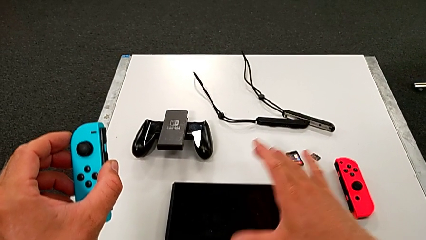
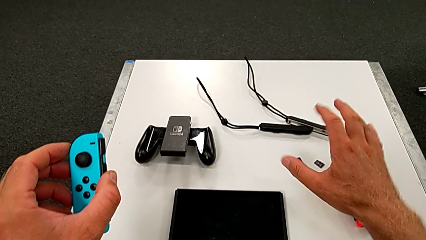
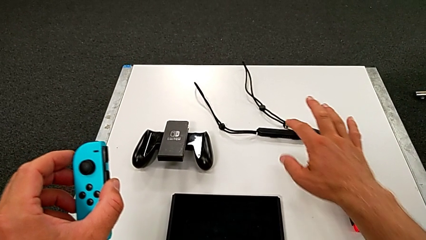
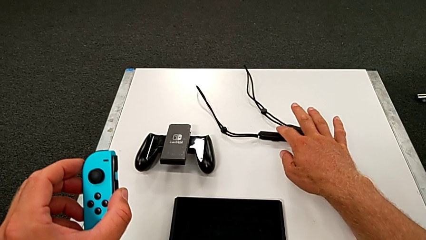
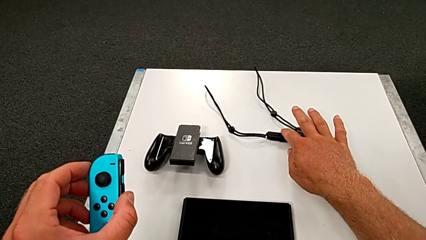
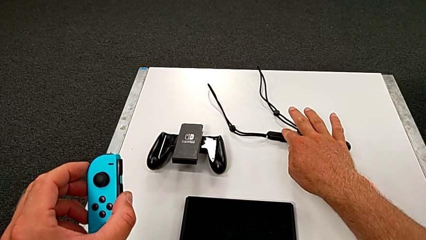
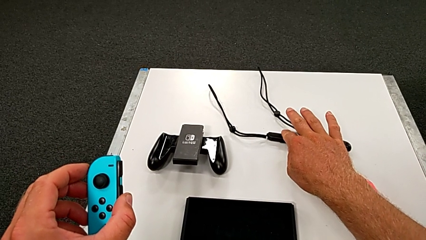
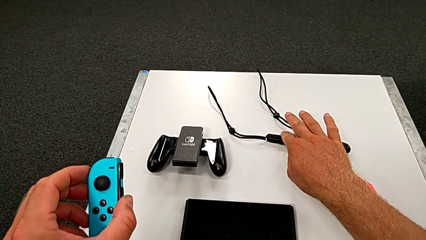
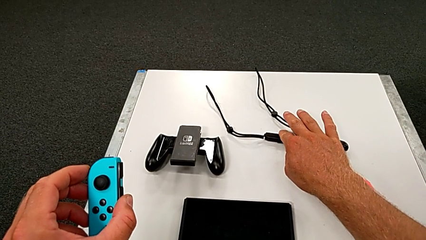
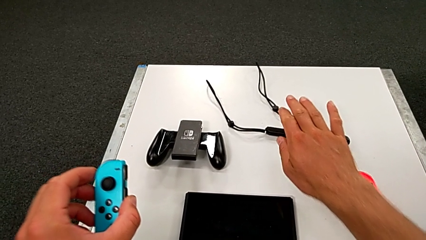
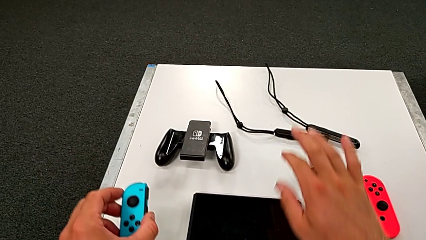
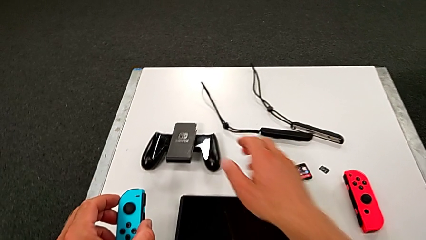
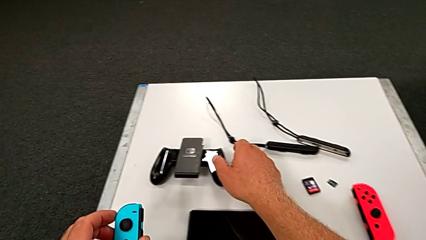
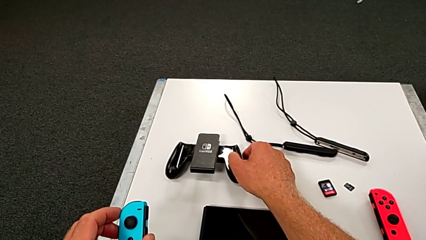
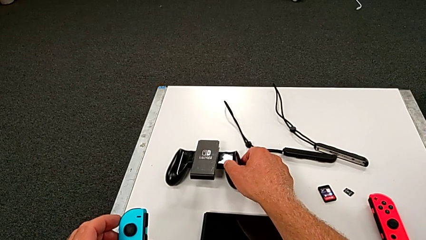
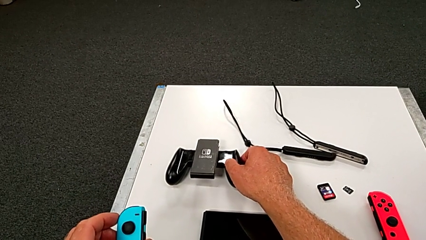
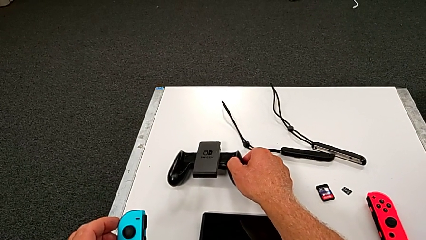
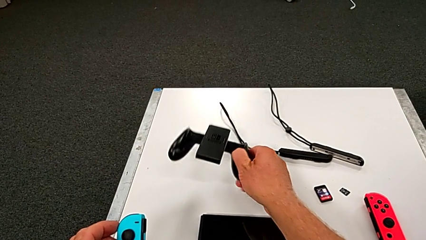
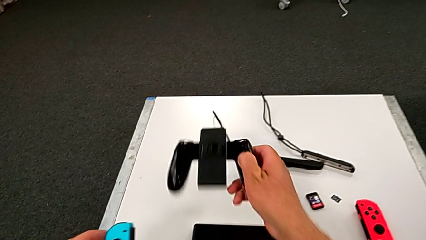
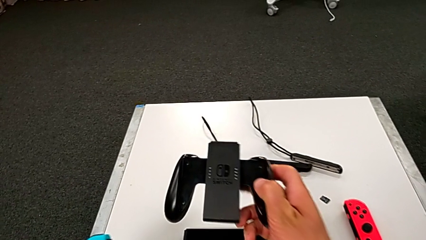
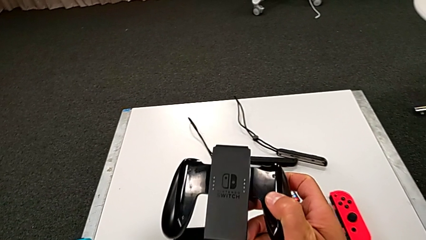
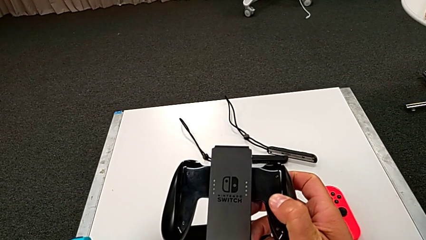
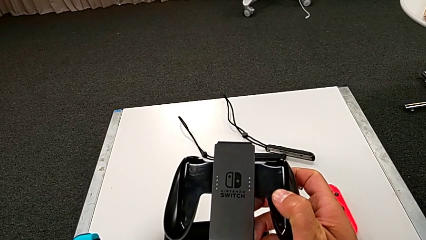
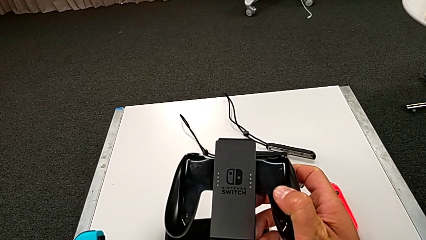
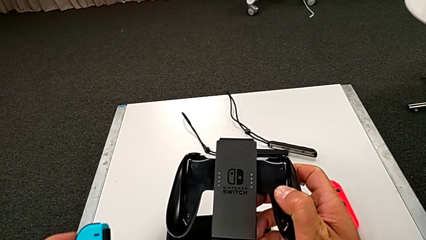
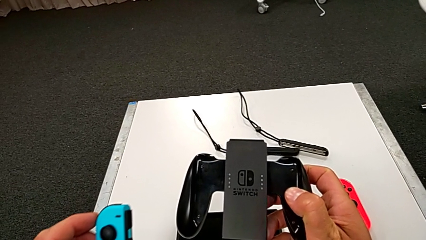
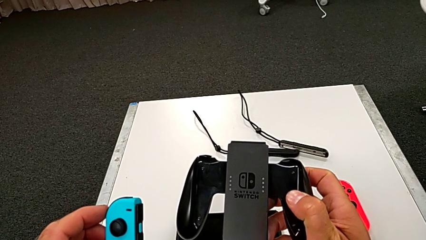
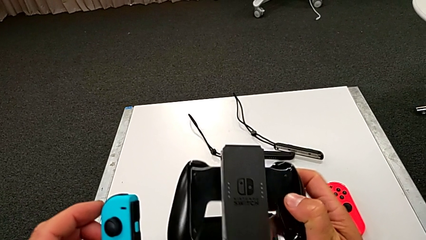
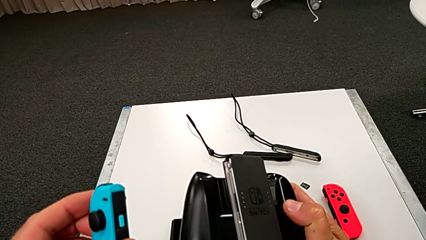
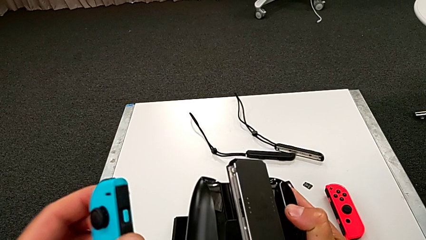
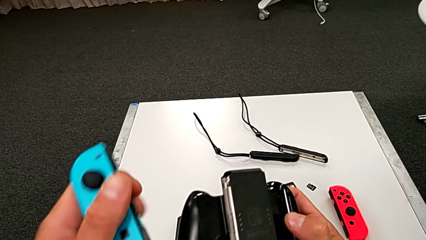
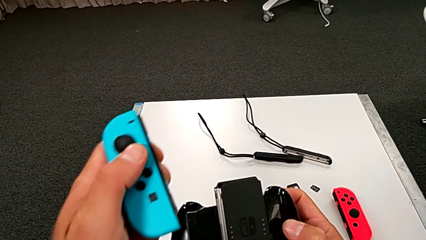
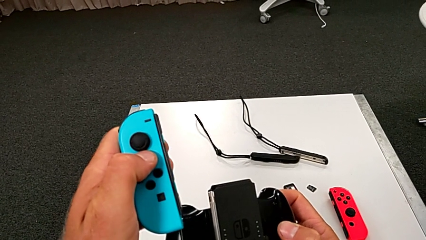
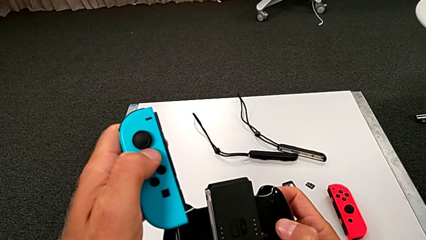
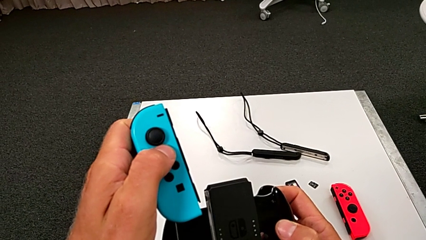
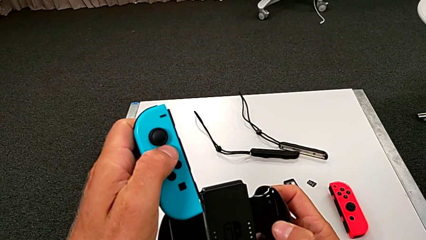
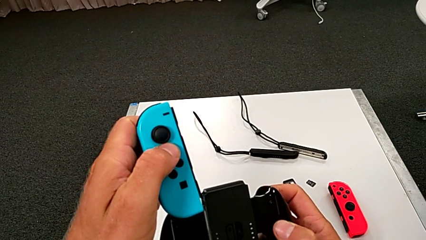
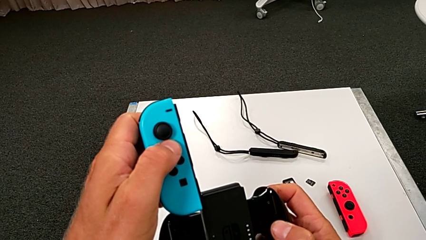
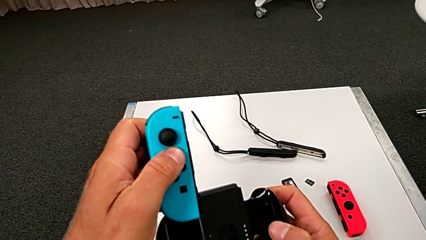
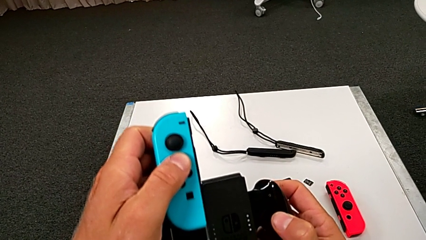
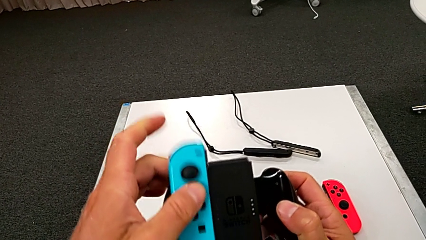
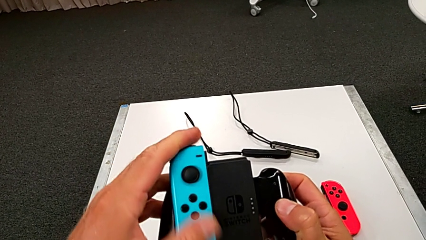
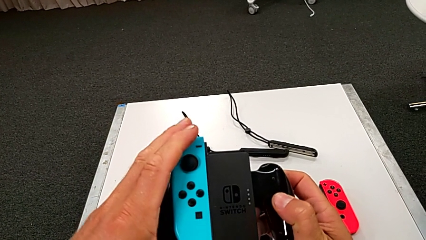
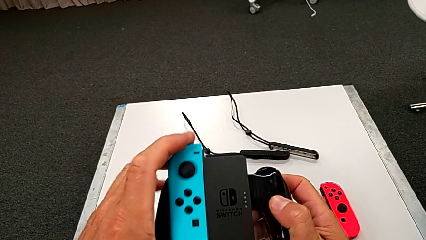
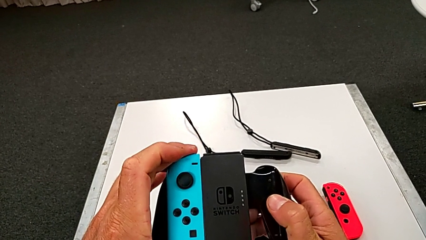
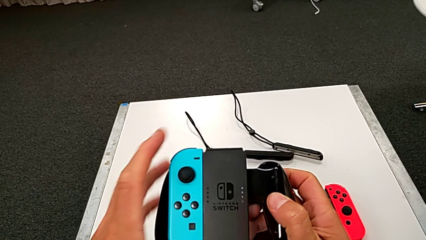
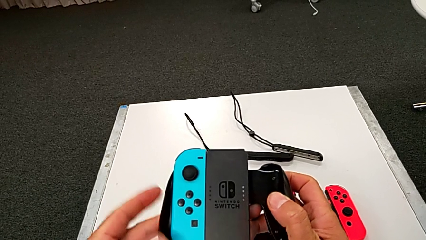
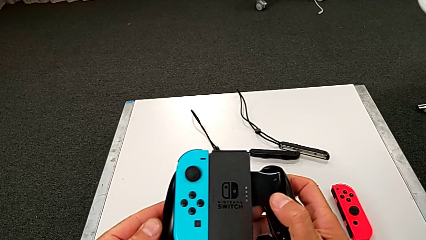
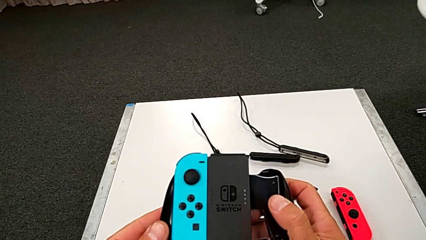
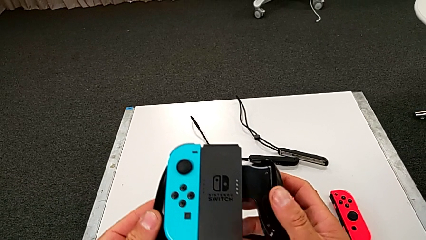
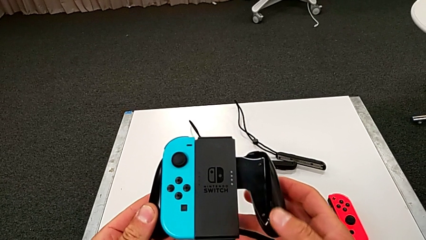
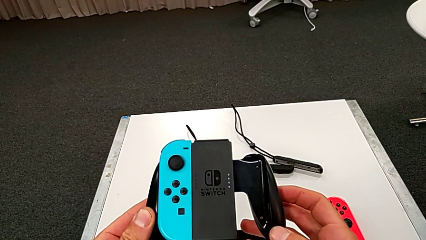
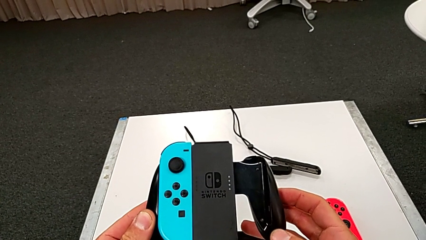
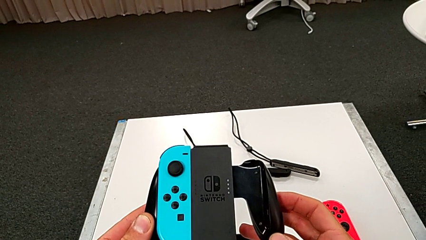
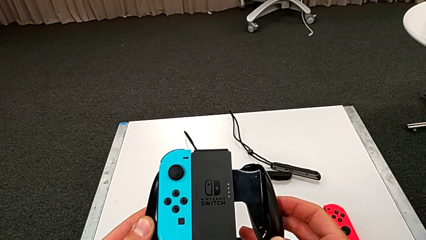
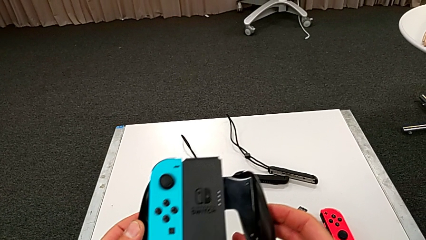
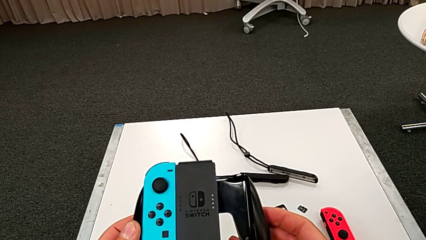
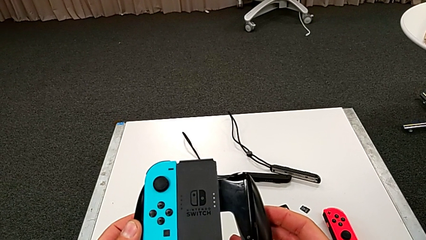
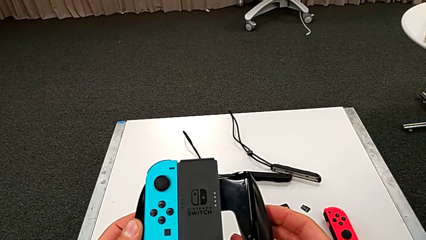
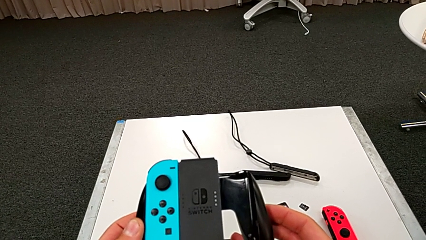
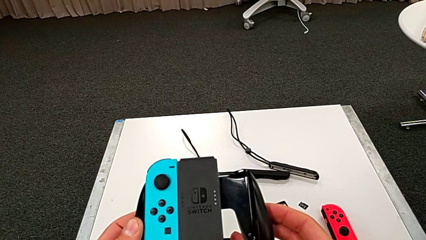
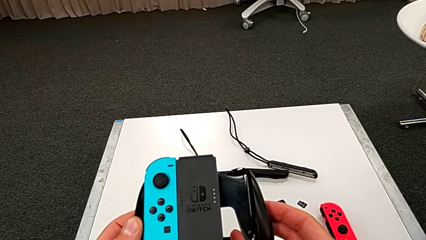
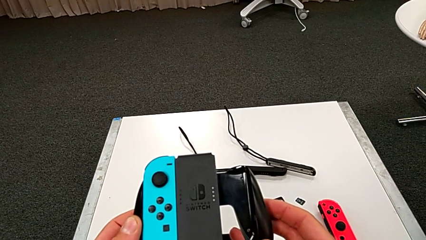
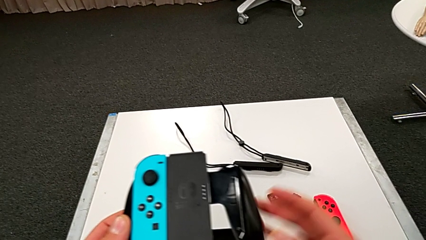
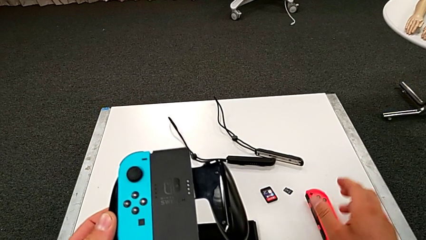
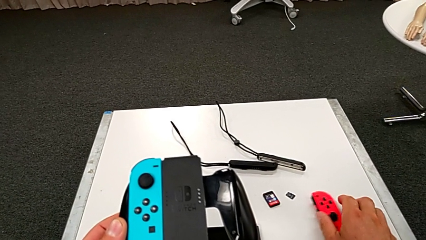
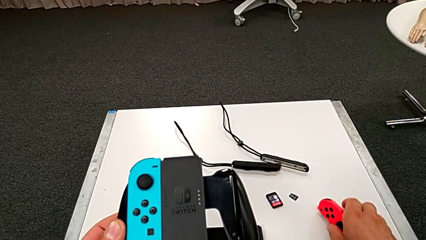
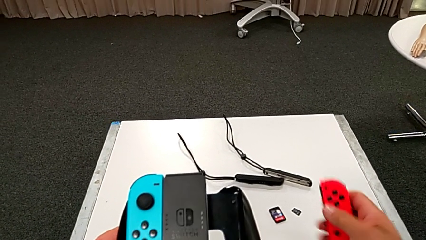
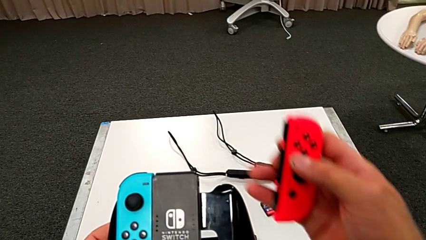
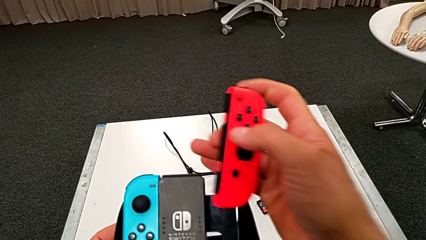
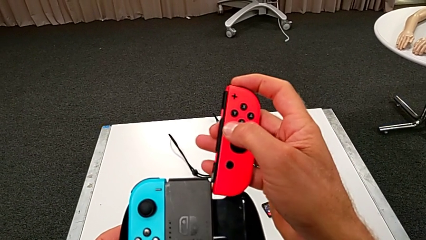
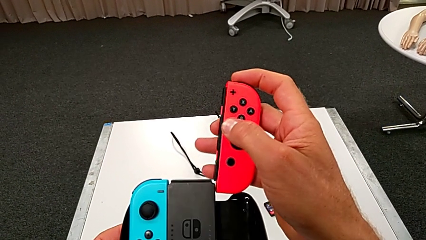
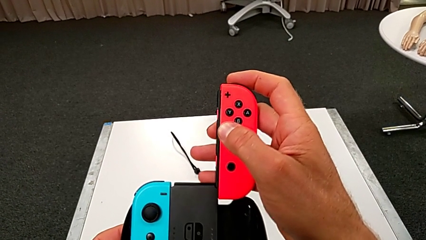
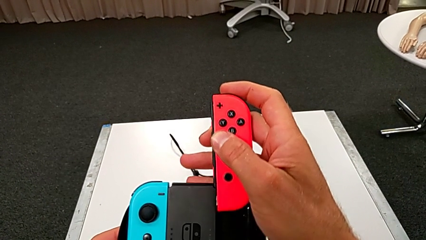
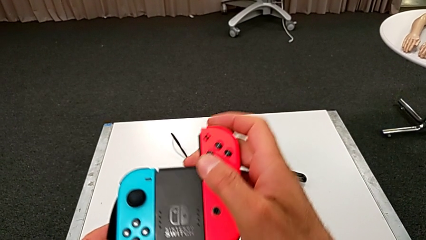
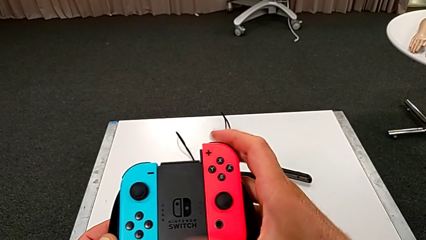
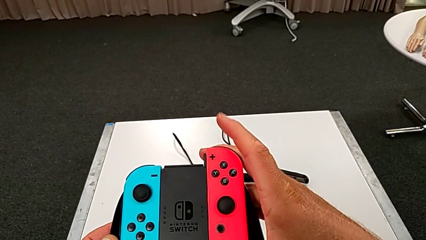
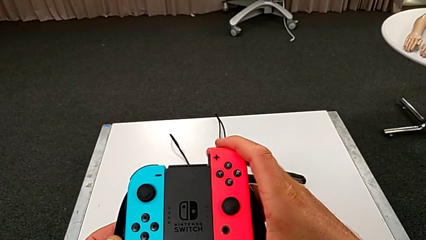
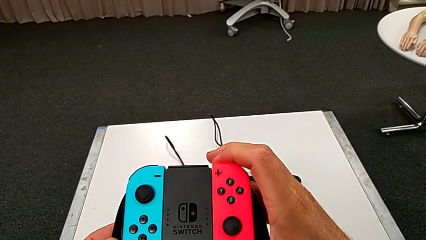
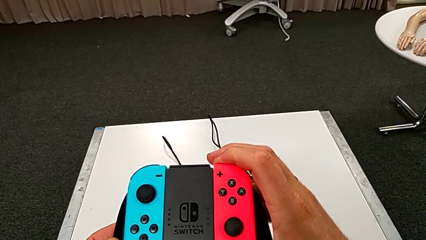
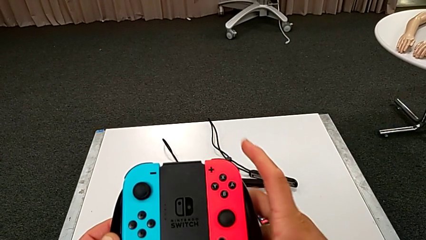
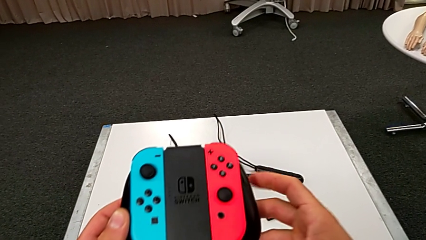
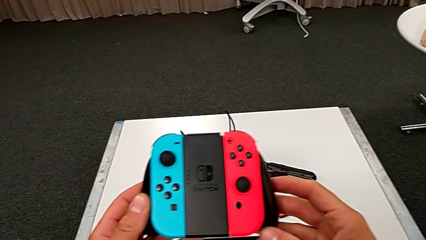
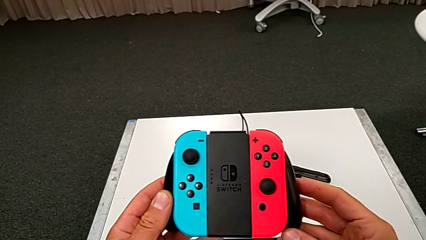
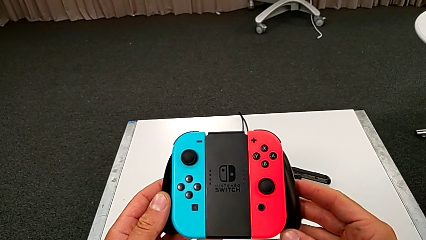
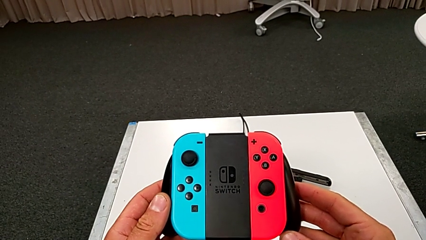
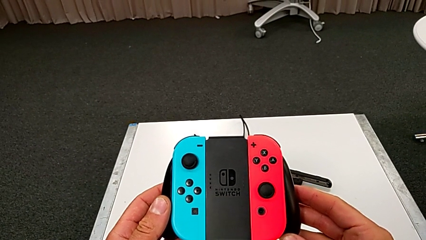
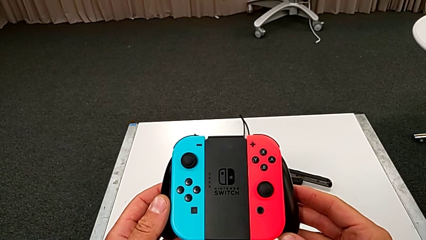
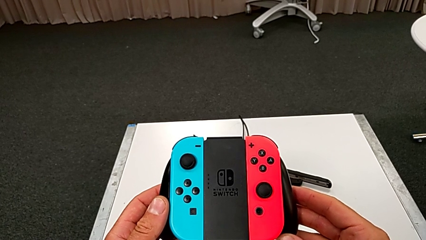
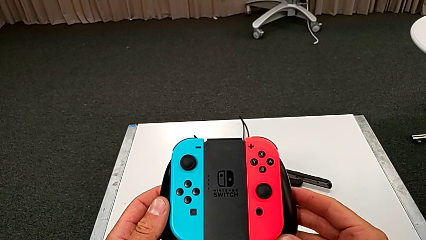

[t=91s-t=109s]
The camera wearer is inserting the blue controller into the handheld. They grab the black handheld grip, insert the blue Joy-Con controller and insert the red Joy-Con controller.
